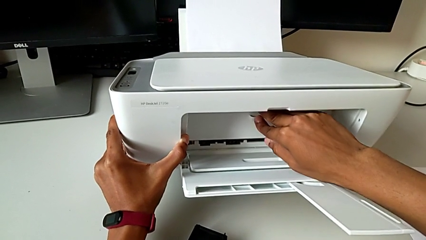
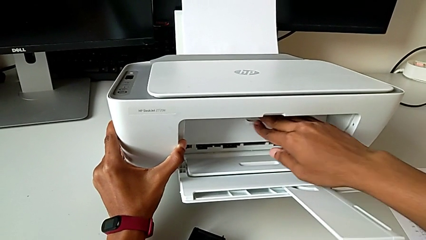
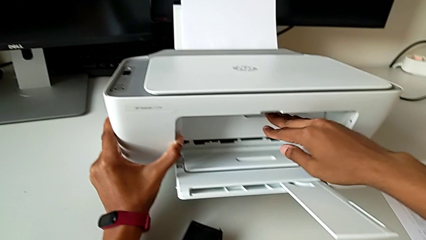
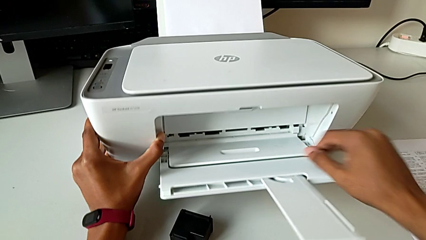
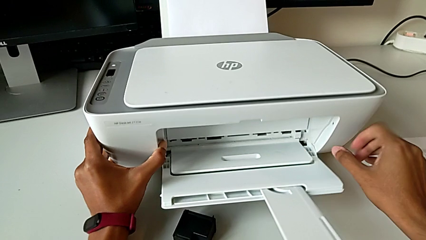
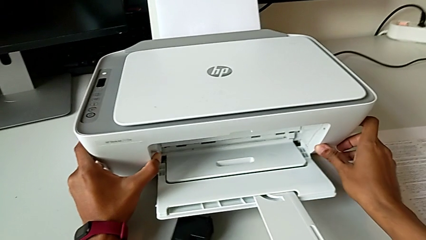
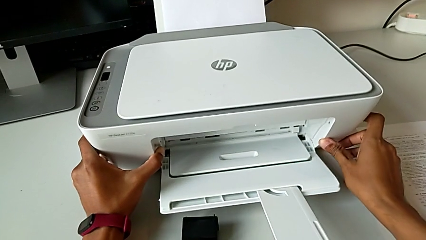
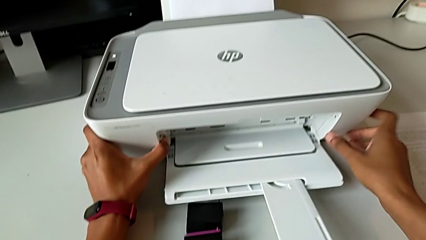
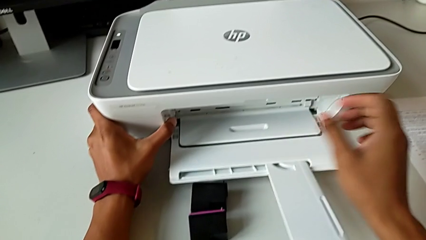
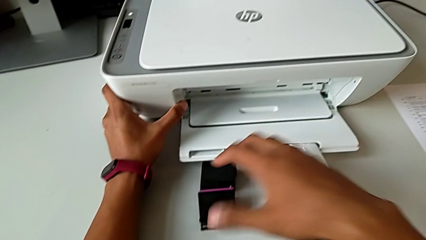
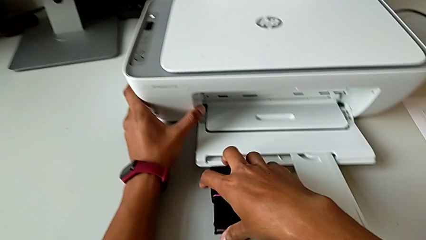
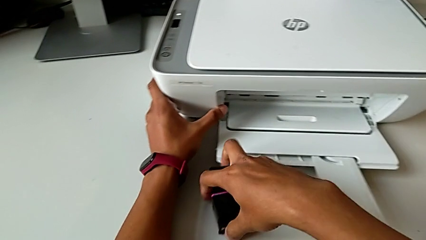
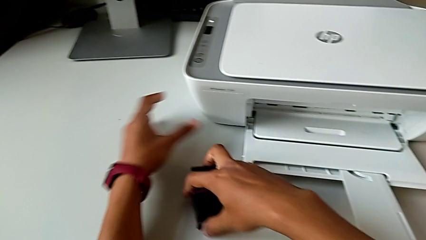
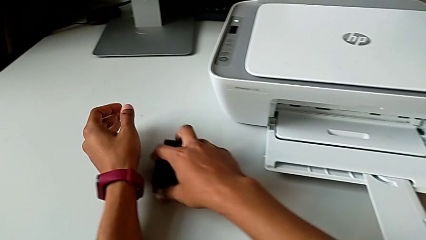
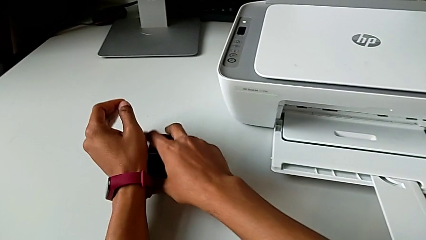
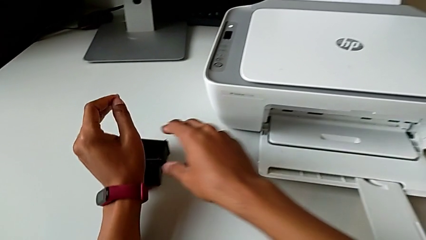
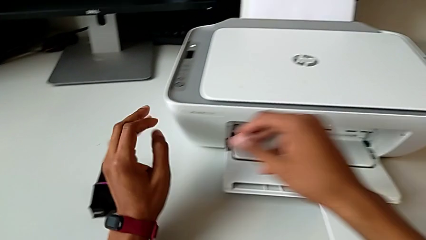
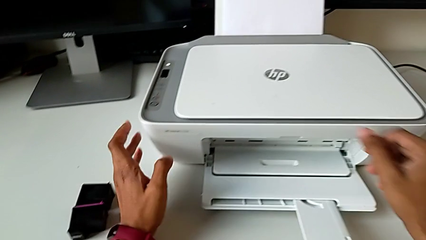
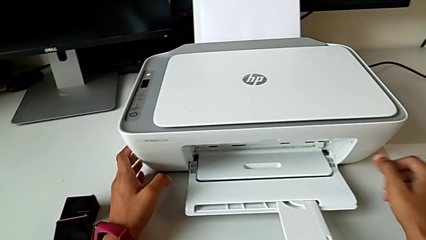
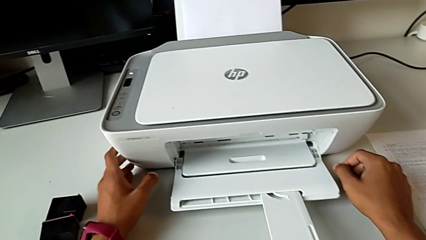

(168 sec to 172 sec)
The camera wearer is exchanging black and color ink cartridges. They place the printer and slide the old ink cartridge.

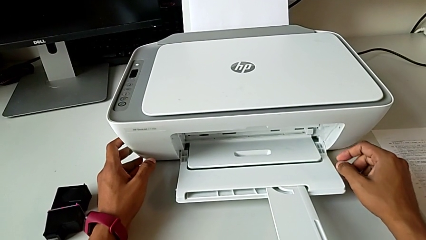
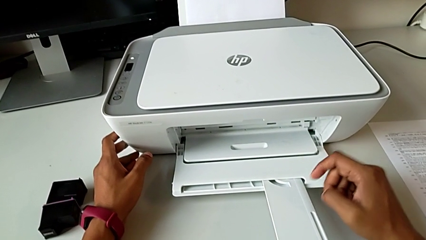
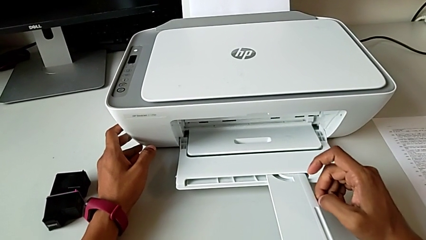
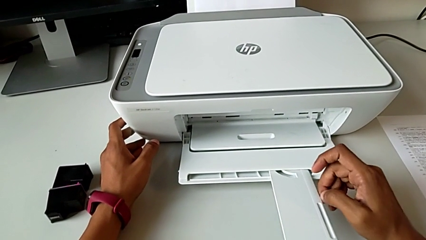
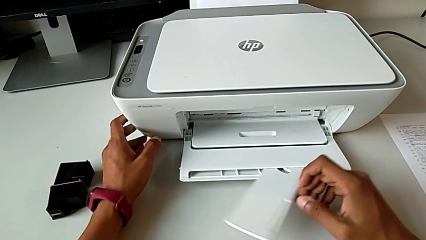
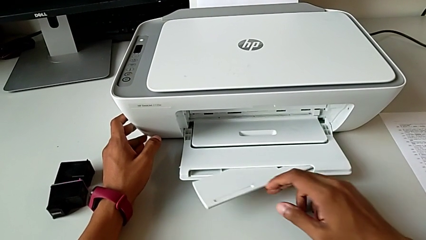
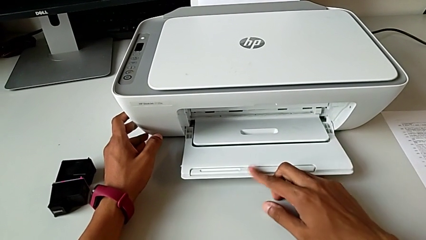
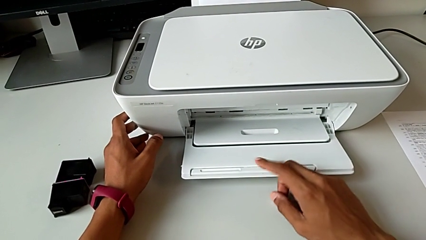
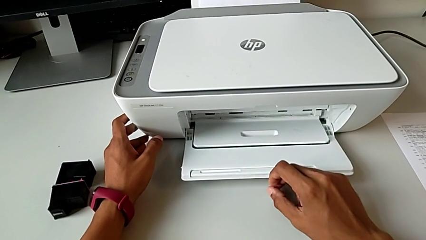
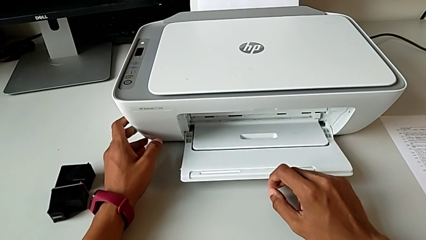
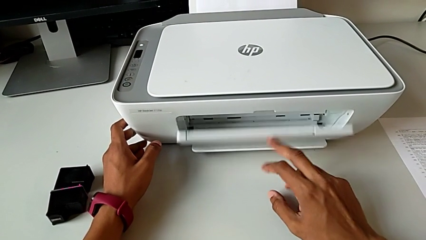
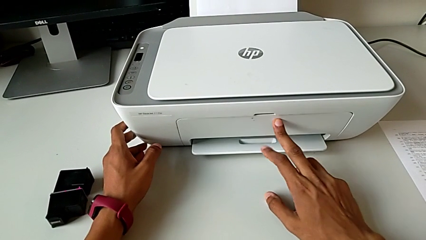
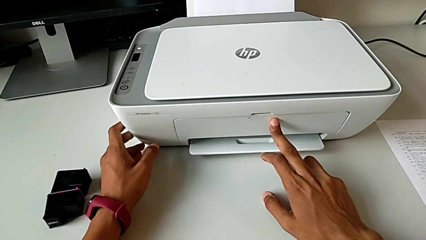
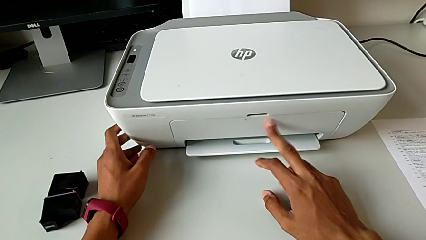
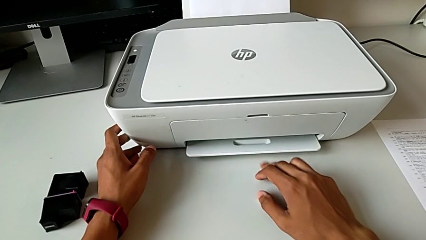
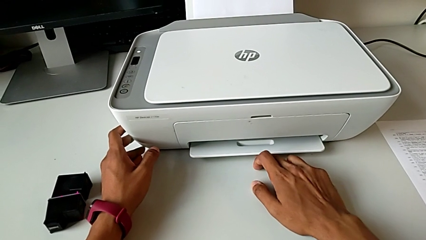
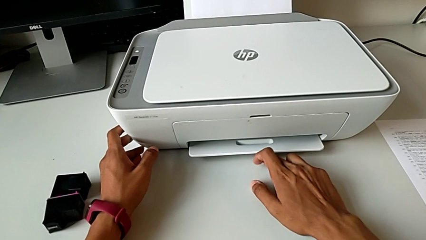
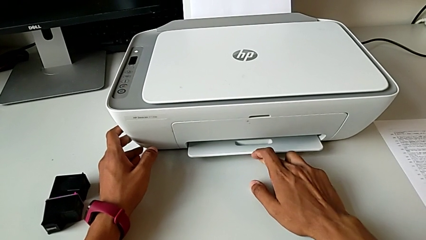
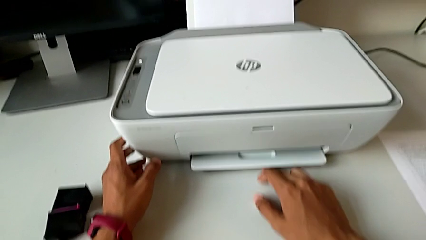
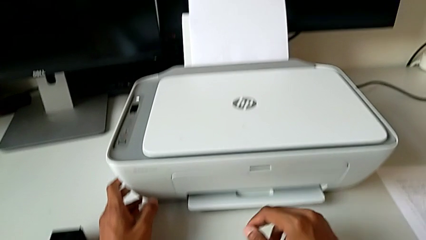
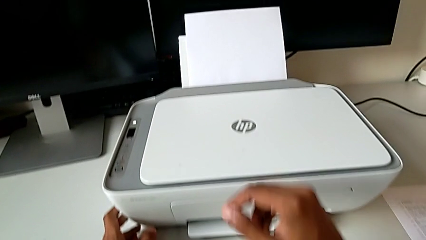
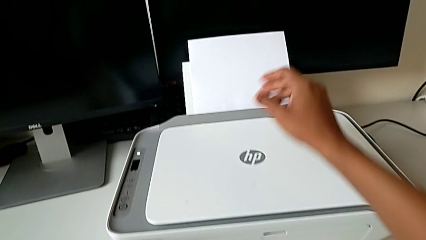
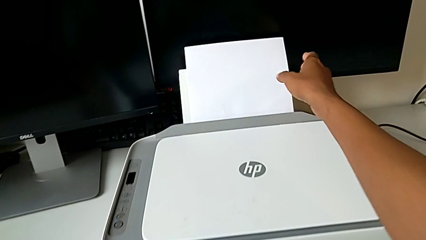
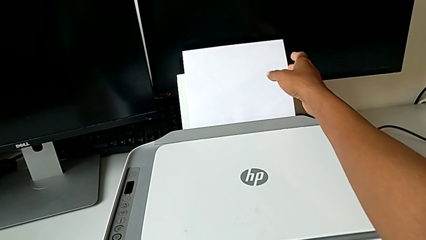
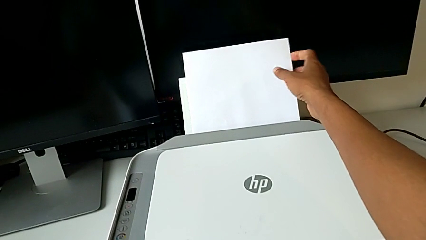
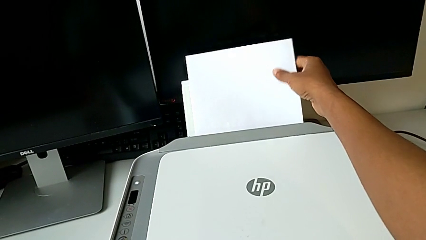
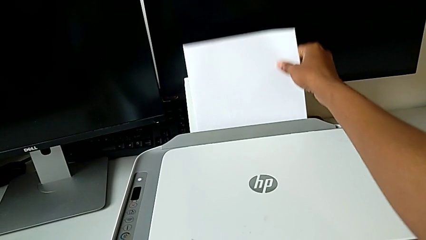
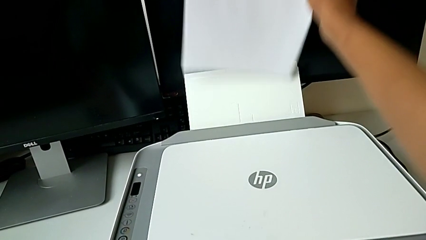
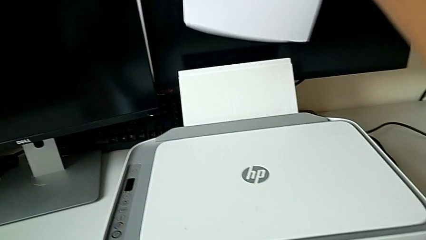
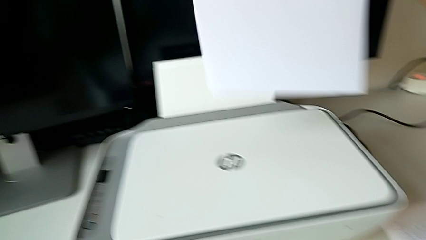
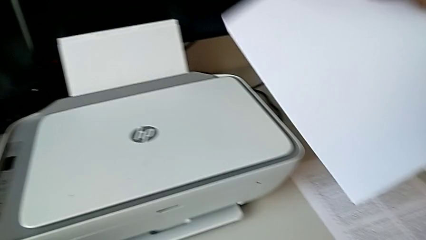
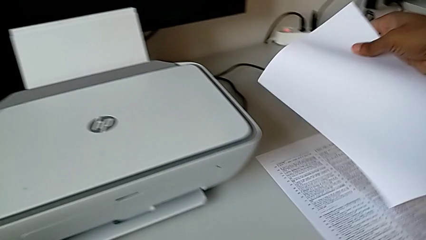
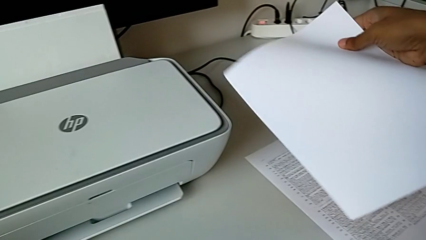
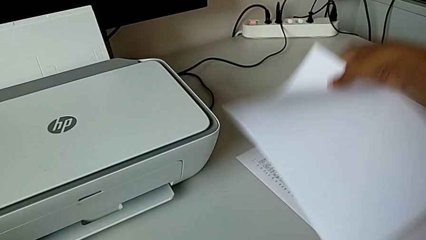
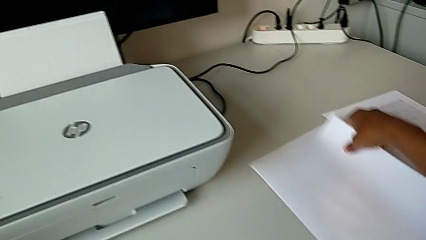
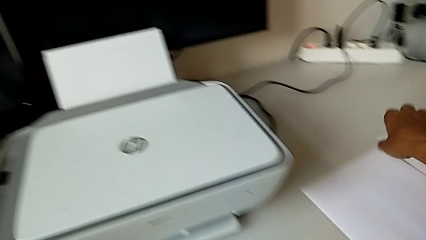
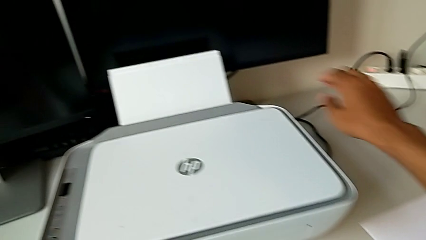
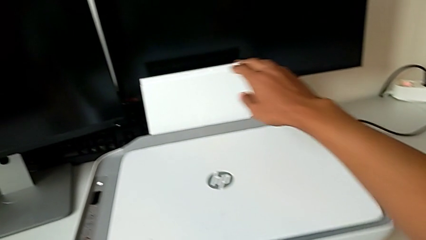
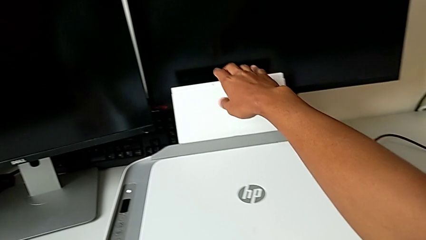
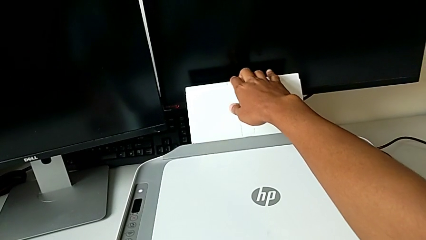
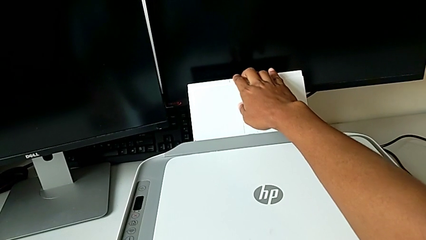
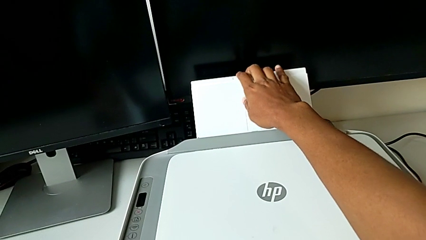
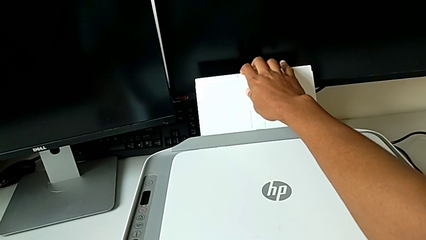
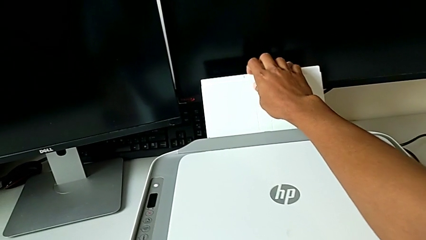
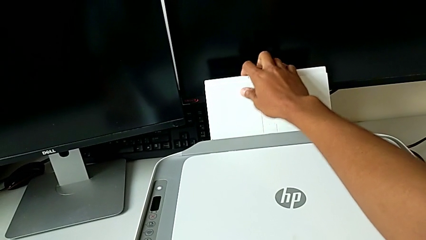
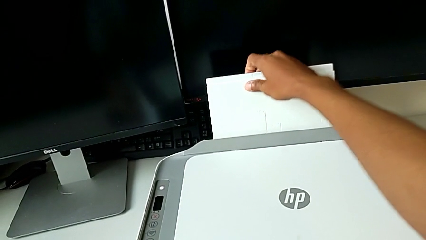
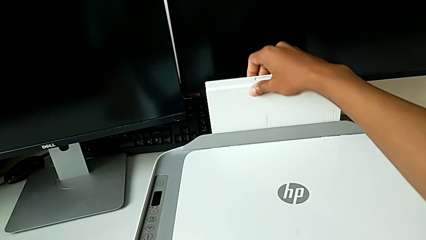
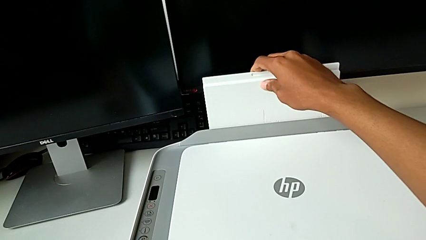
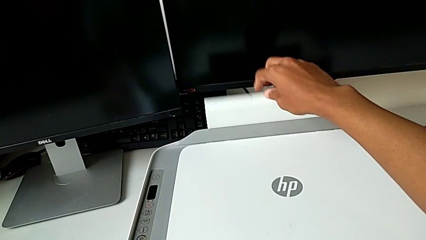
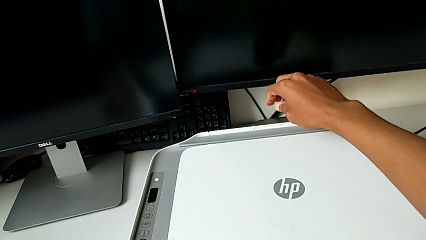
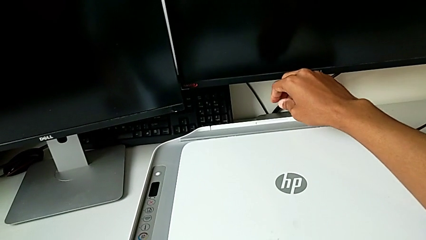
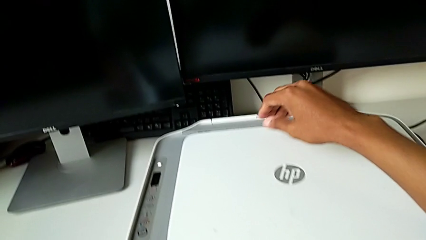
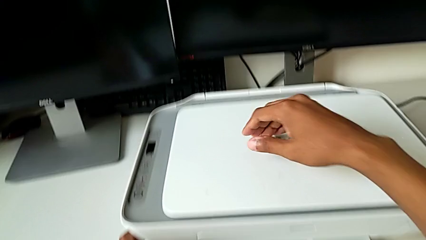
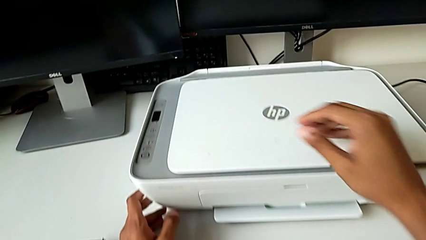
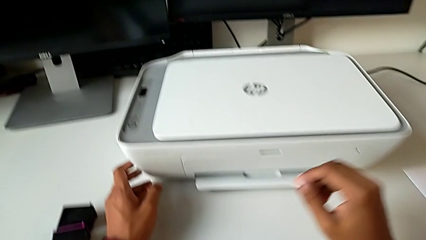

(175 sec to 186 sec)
The camera wearer closes the printer. They close the extending paper tray, close the paper tray, withdraw the paper stack, place the paper stack and close the paper tray.
